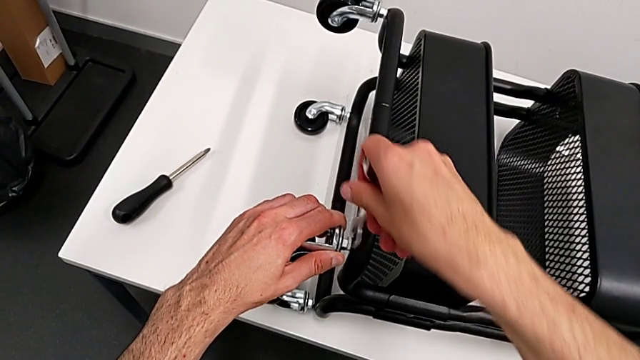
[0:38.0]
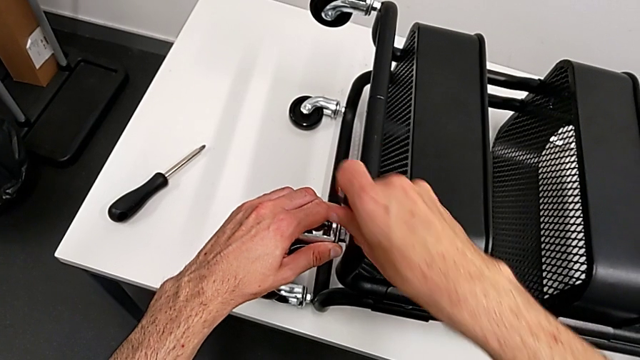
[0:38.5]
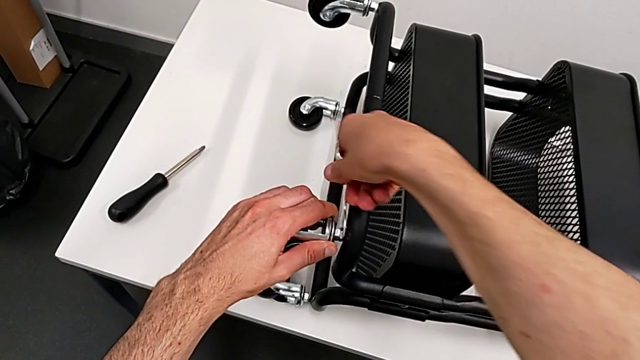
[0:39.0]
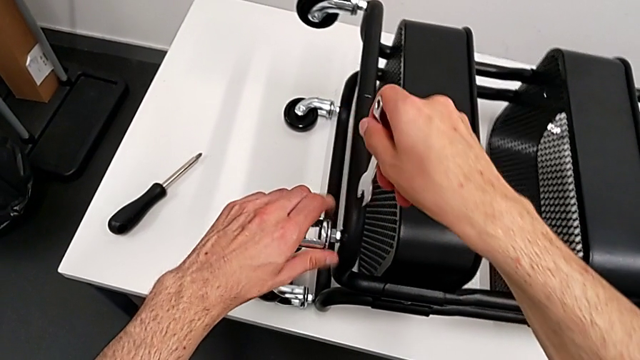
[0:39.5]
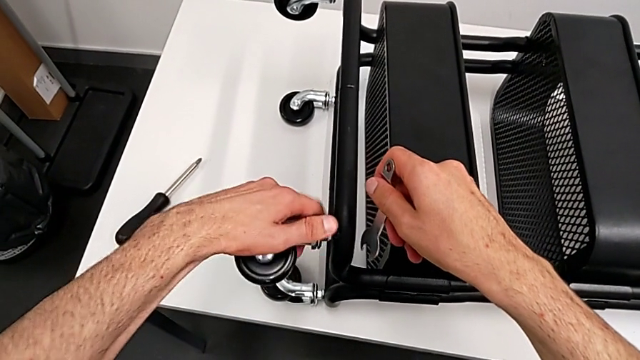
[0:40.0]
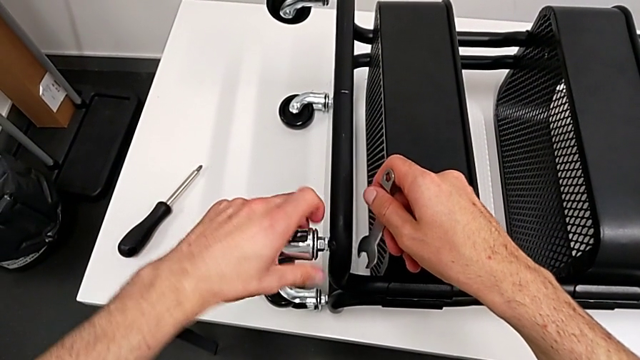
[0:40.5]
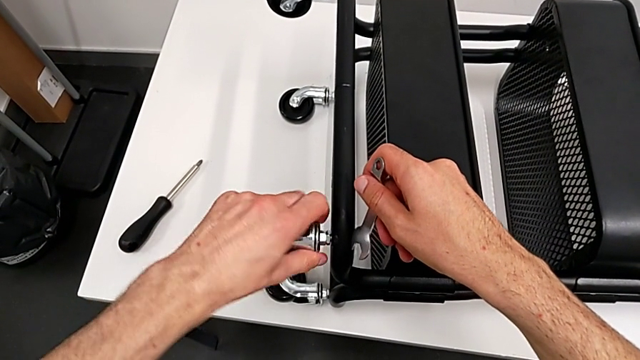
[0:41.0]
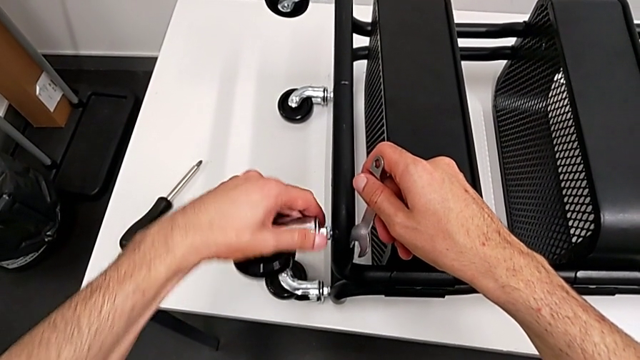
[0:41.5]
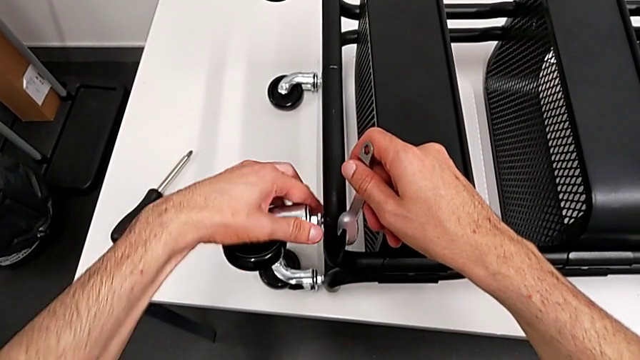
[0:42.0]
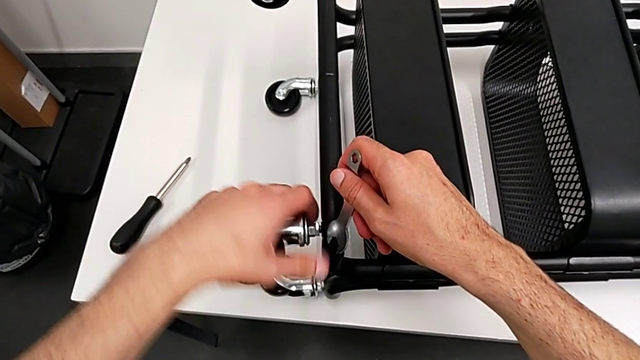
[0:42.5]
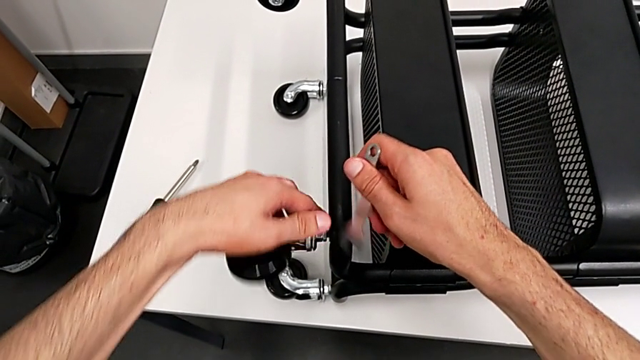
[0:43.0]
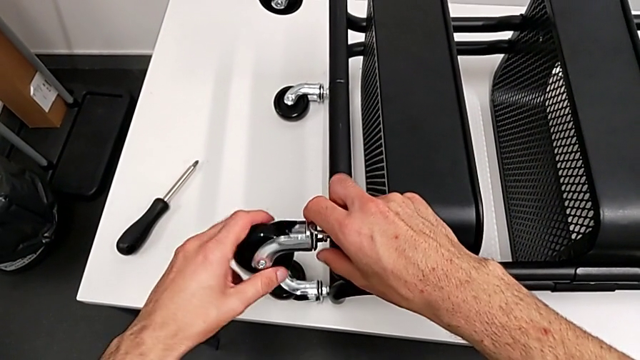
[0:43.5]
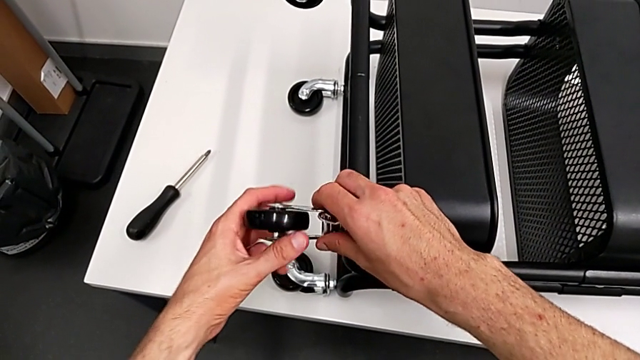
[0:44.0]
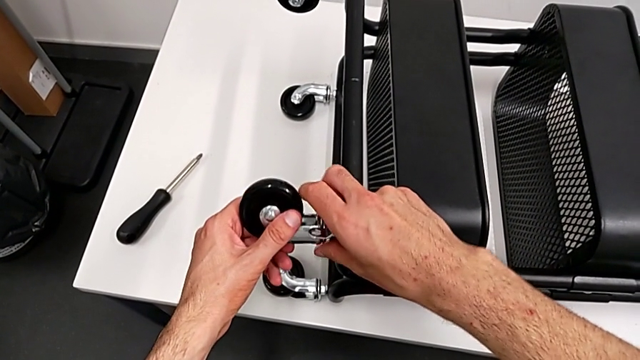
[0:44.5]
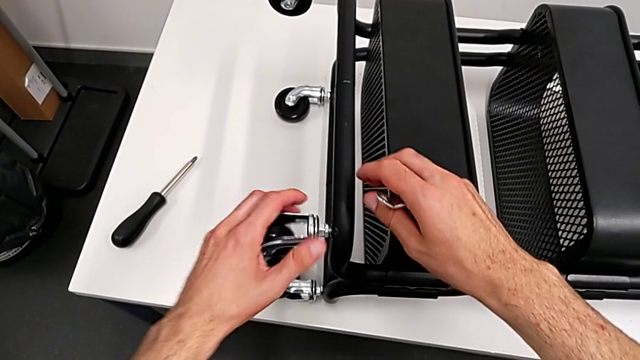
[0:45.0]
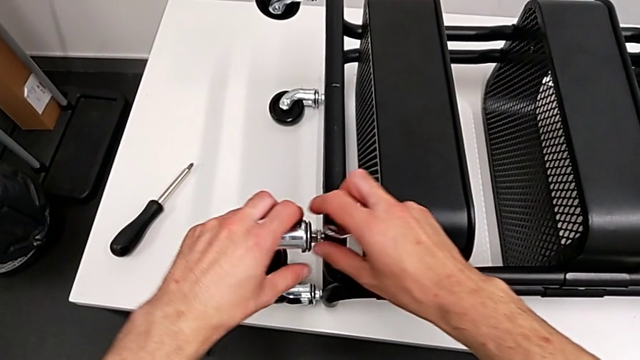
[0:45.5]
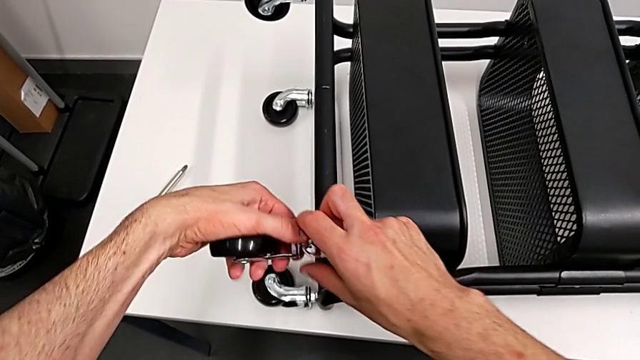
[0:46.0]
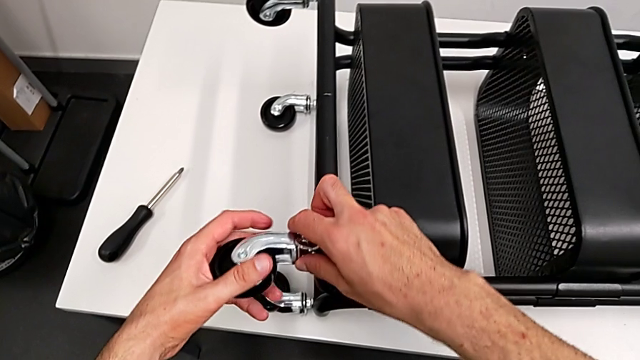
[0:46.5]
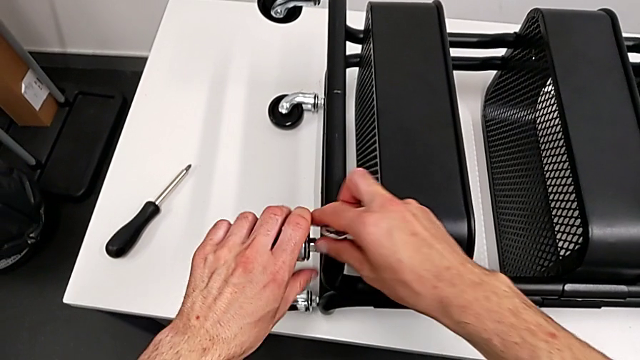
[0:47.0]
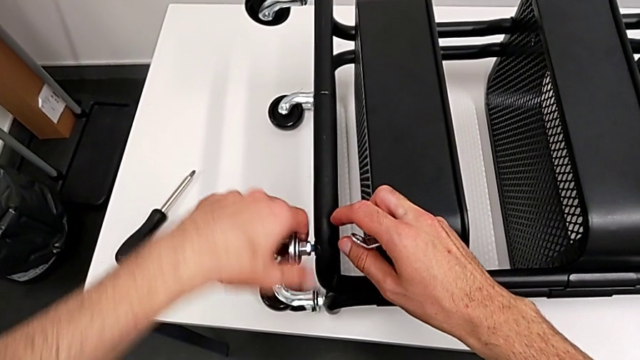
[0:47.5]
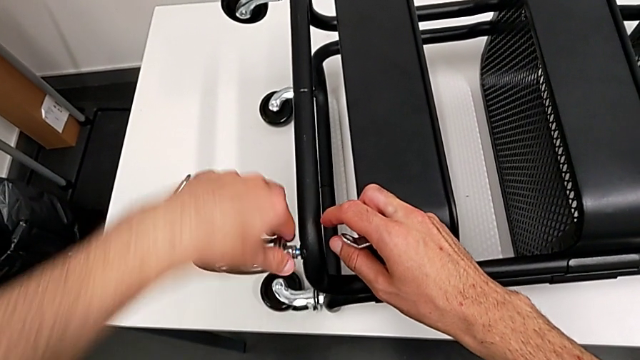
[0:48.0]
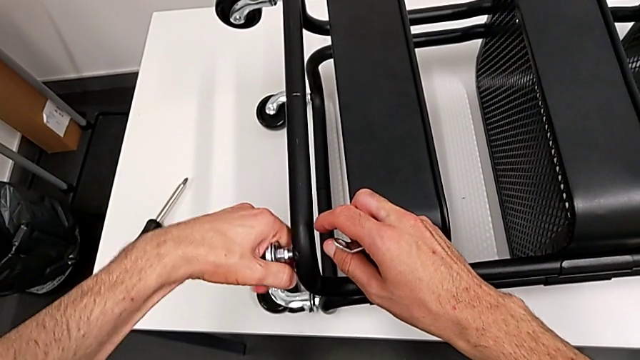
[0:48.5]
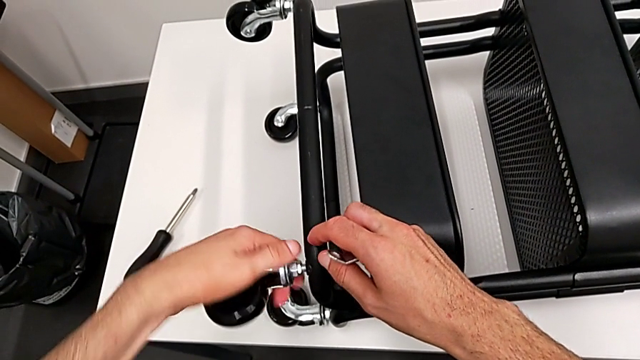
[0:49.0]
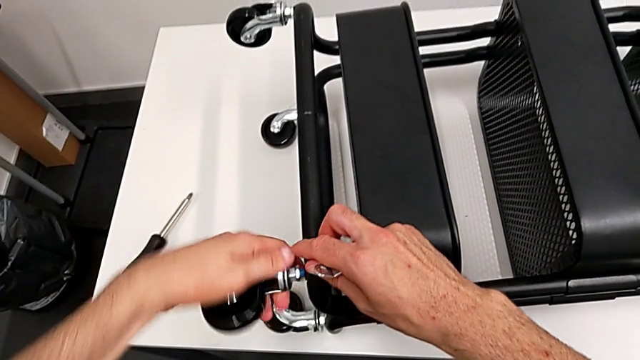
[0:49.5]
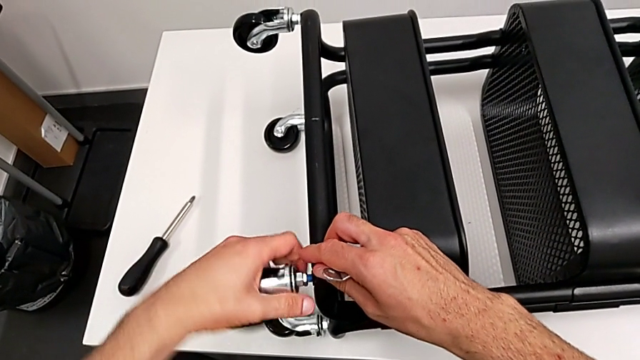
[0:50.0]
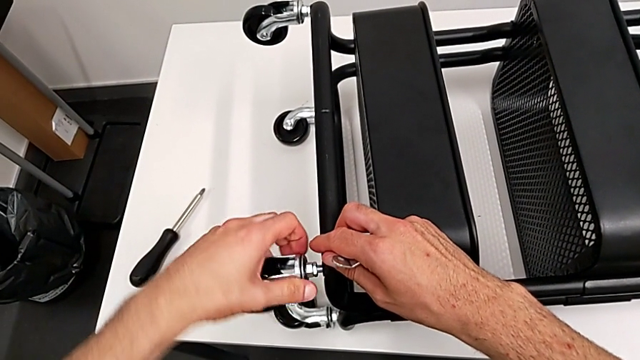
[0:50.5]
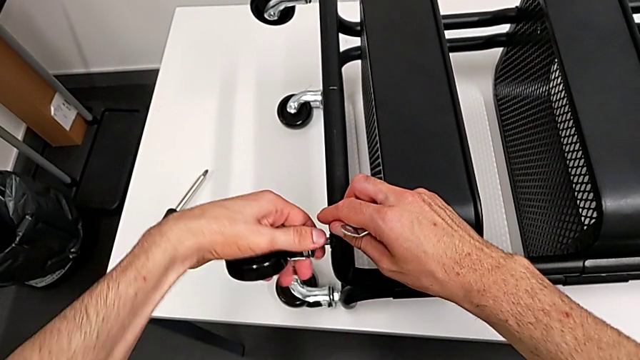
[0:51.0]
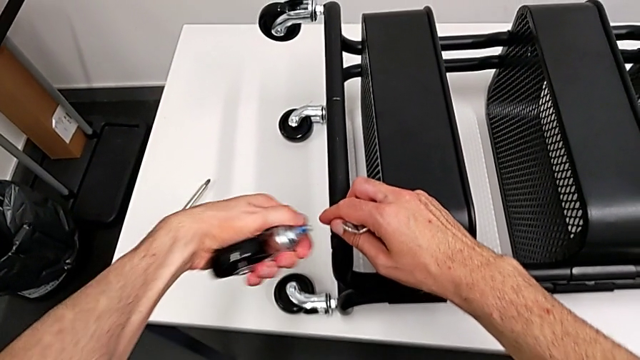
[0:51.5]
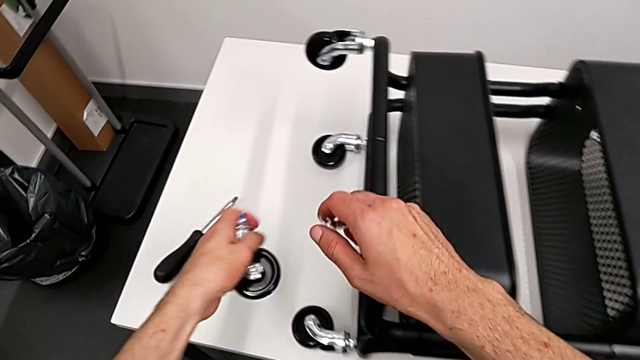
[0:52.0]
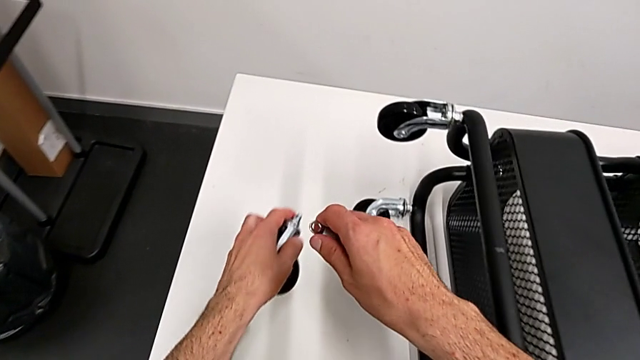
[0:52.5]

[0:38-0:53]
The camera wearer is disassembling the wheels from the shelf. They unscrew the first wheel.

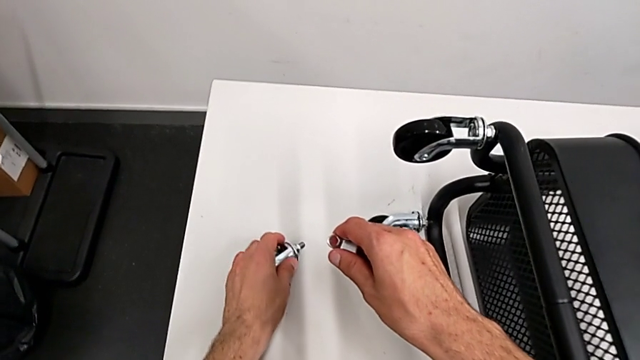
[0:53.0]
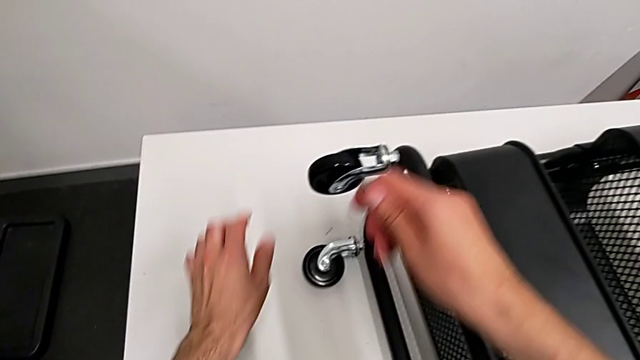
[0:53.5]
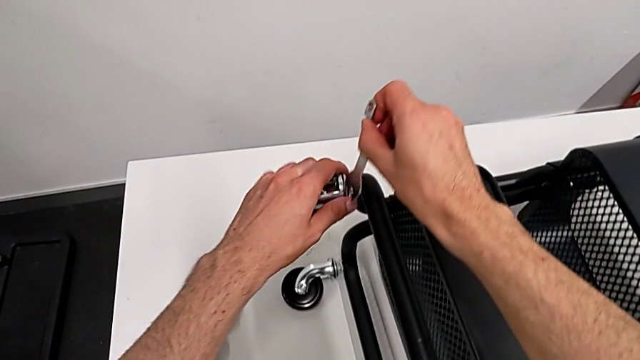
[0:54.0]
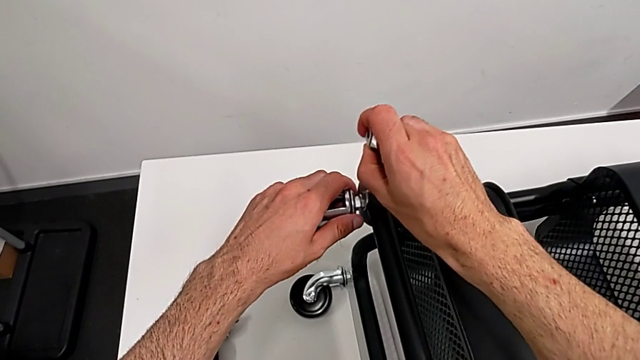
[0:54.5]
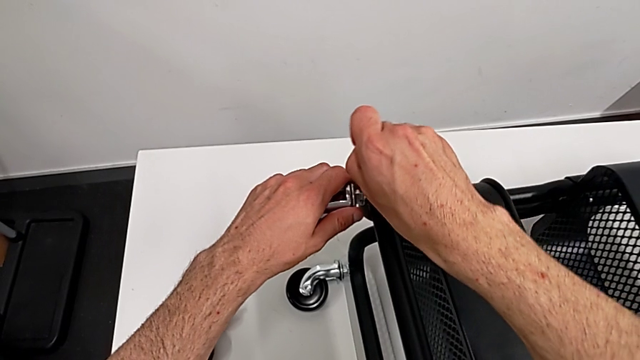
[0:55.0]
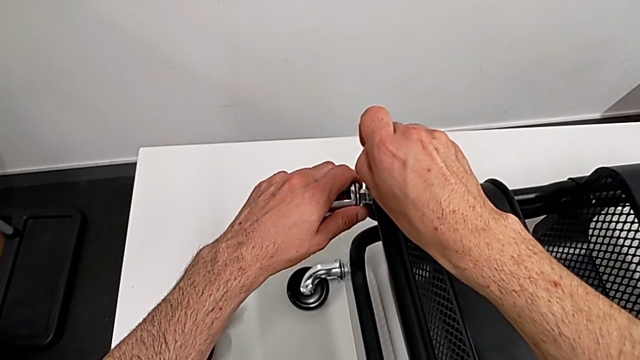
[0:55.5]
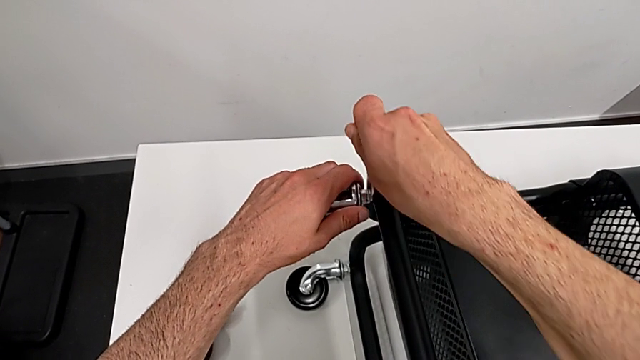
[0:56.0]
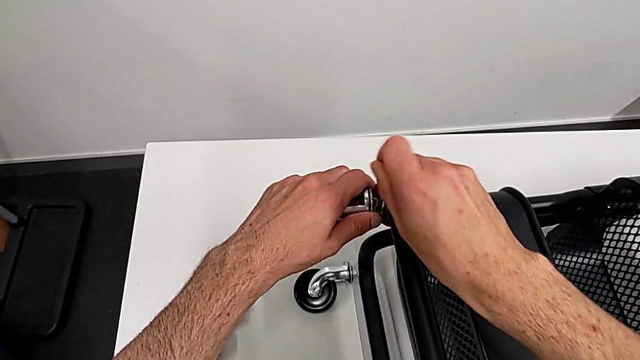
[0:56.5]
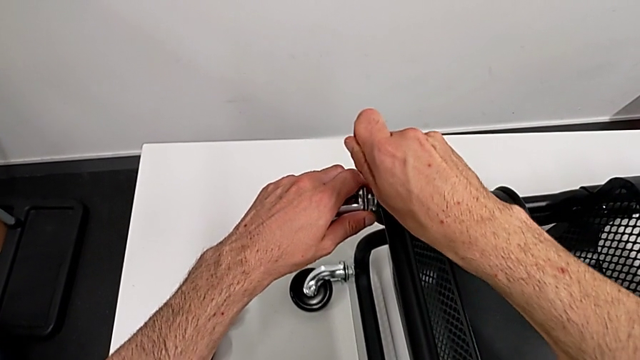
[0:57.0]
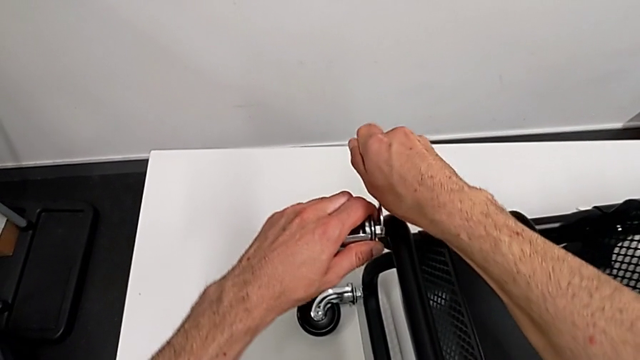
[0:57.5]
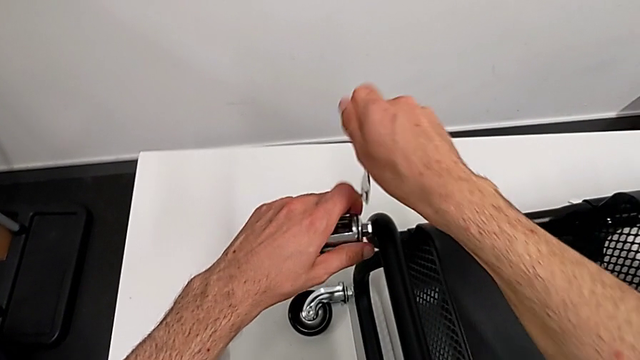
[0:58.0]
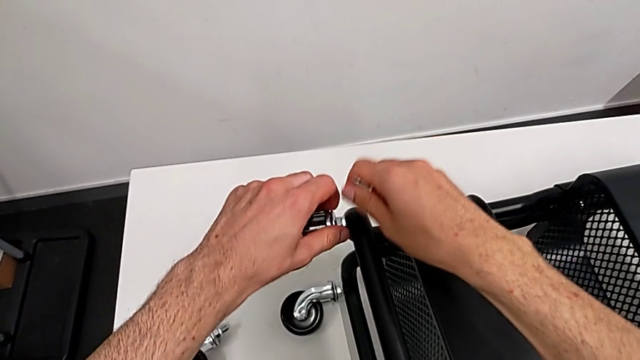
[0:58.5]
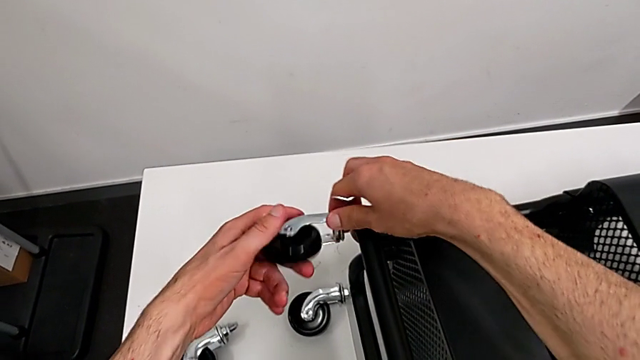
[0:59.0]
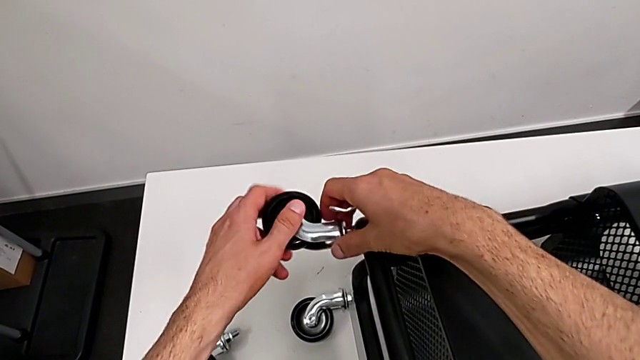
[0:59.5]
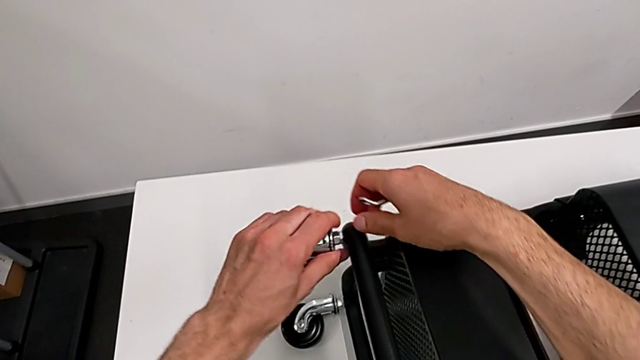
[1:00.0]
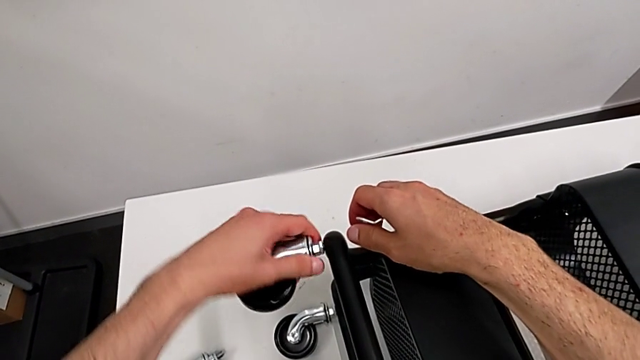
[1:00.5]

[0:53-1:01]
The camera wearer is disassembling the wheels from the shelf. They place the wheel, unscrew the second wheel and begin to unscrew it.
